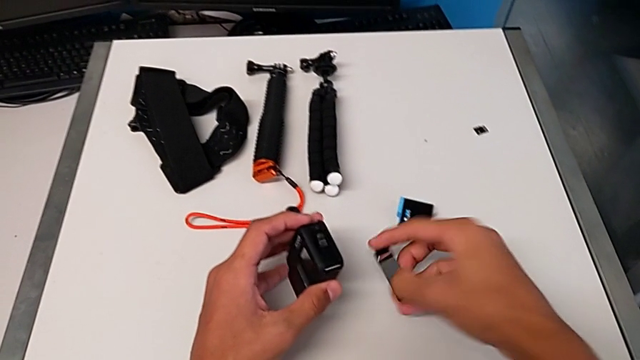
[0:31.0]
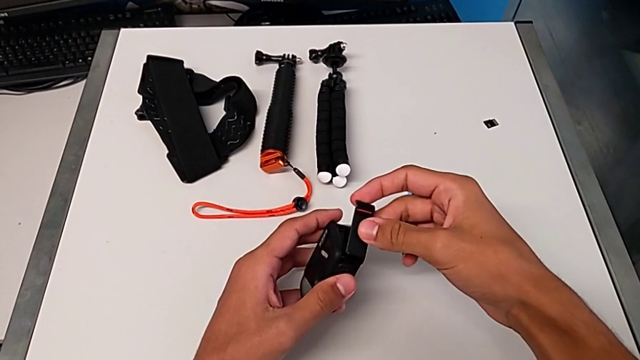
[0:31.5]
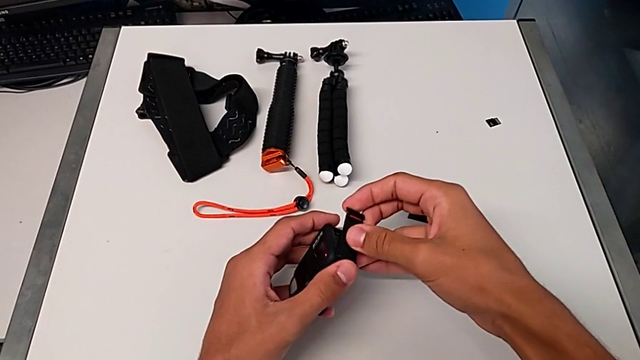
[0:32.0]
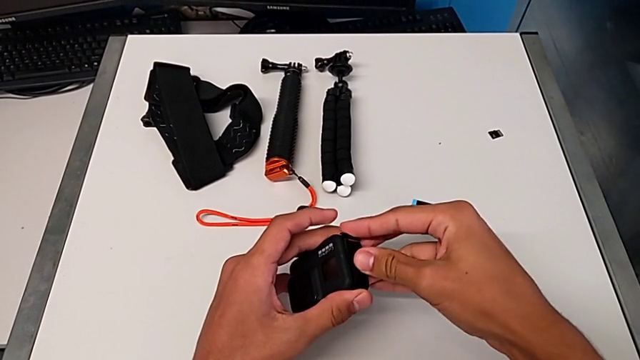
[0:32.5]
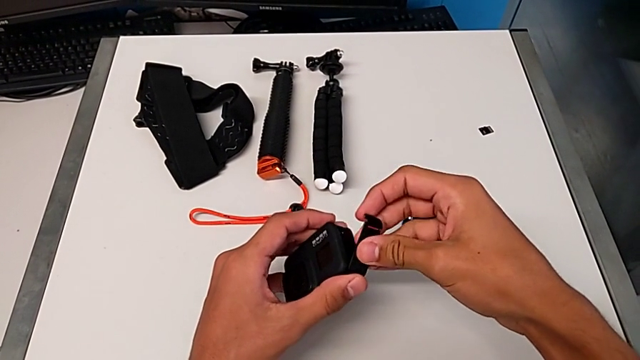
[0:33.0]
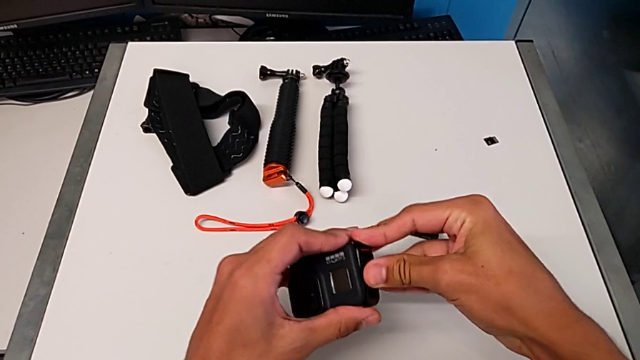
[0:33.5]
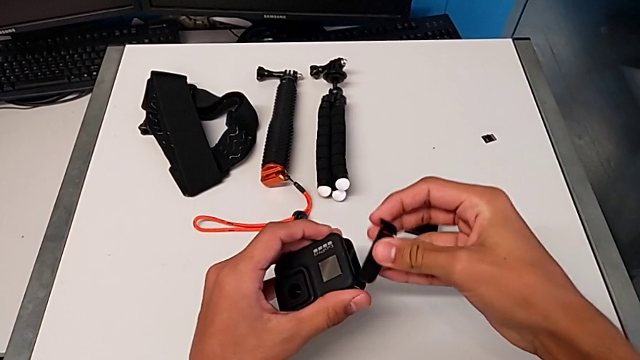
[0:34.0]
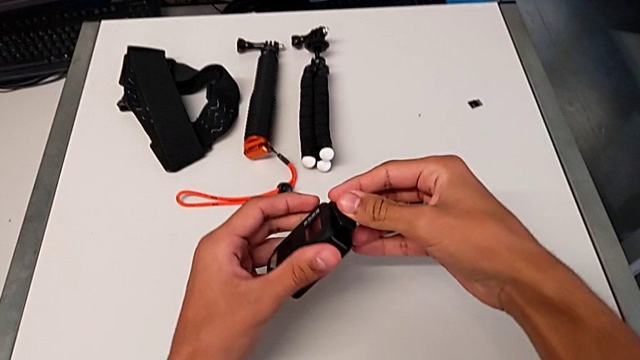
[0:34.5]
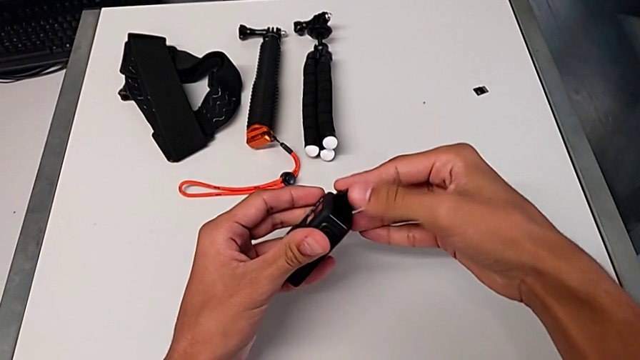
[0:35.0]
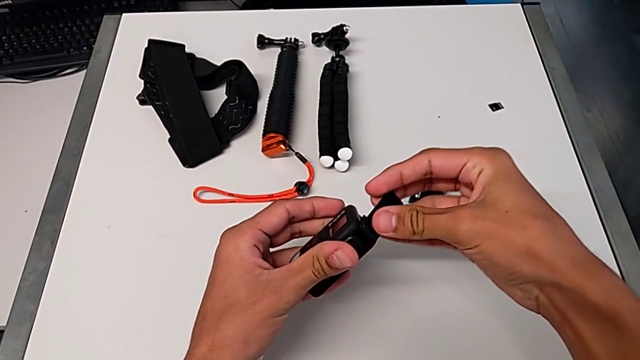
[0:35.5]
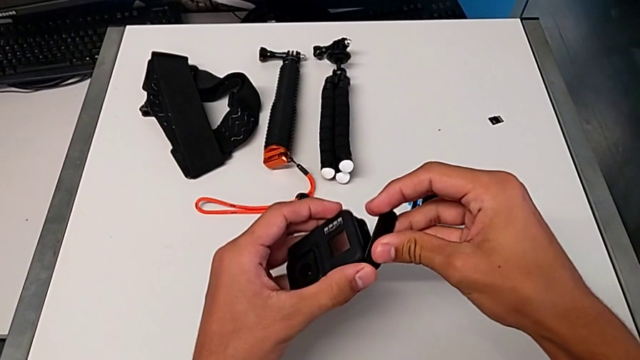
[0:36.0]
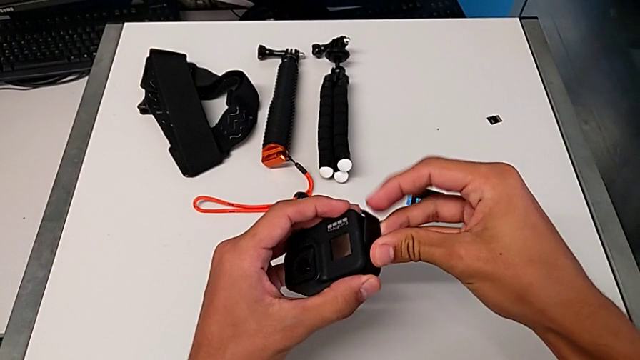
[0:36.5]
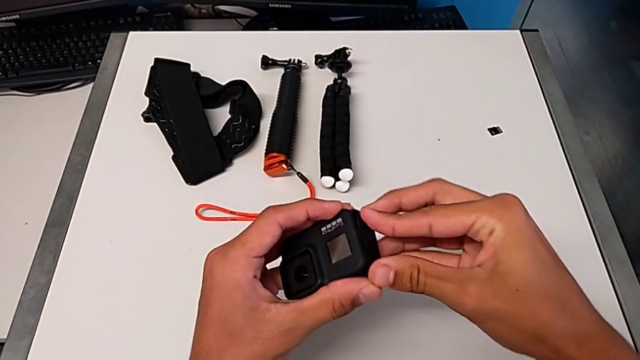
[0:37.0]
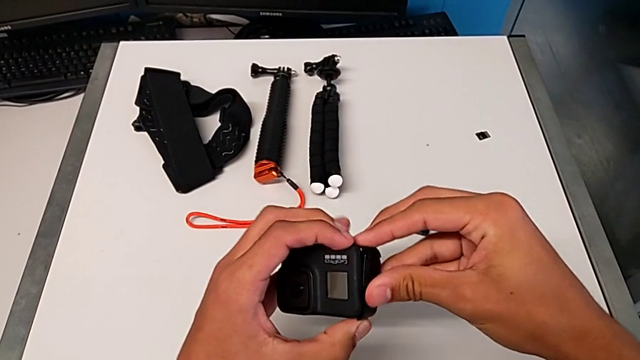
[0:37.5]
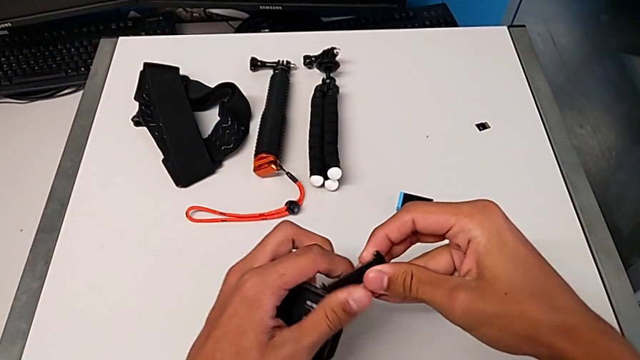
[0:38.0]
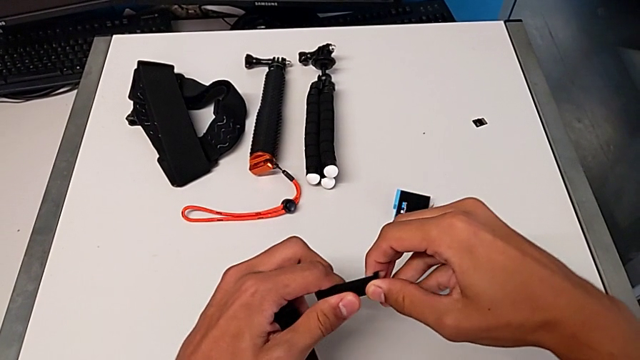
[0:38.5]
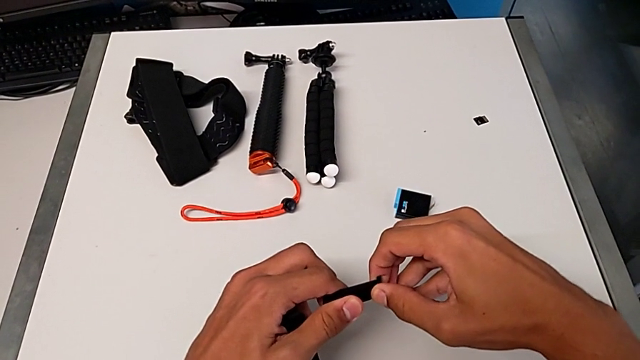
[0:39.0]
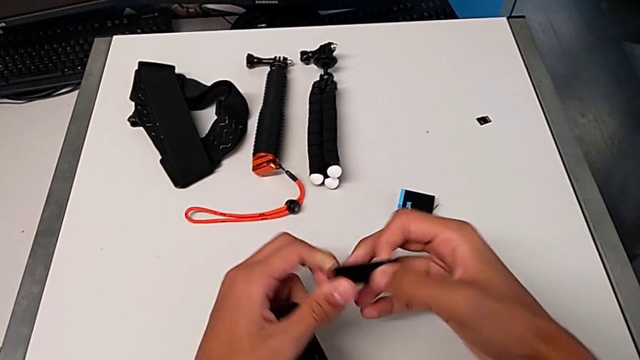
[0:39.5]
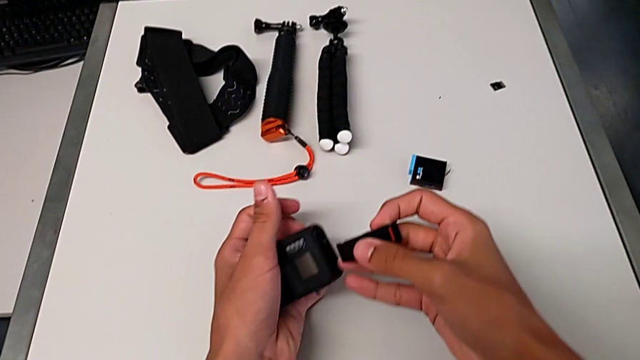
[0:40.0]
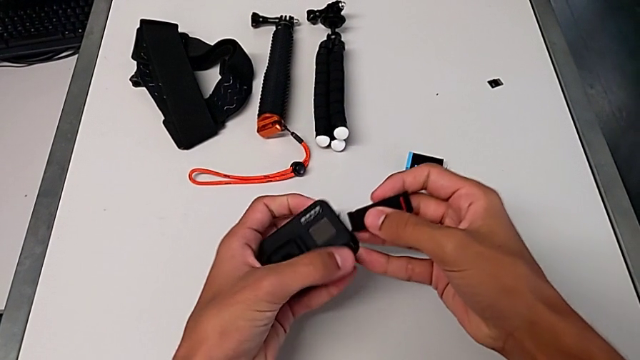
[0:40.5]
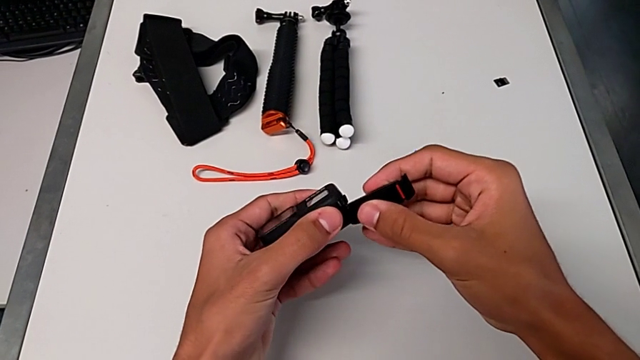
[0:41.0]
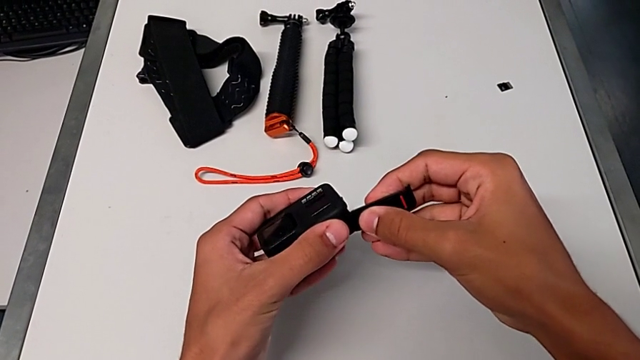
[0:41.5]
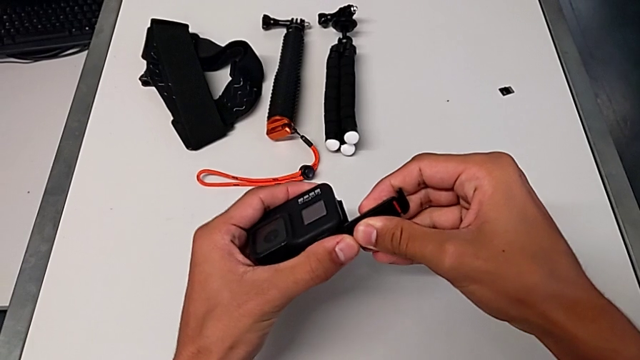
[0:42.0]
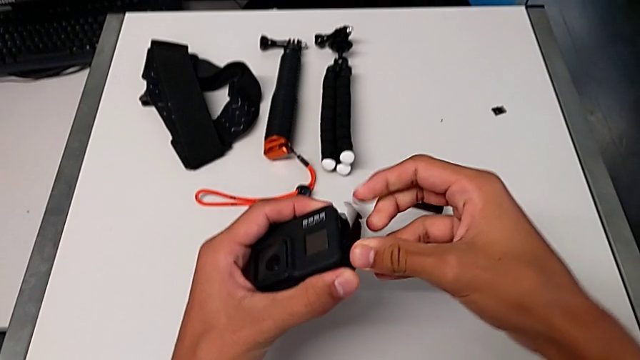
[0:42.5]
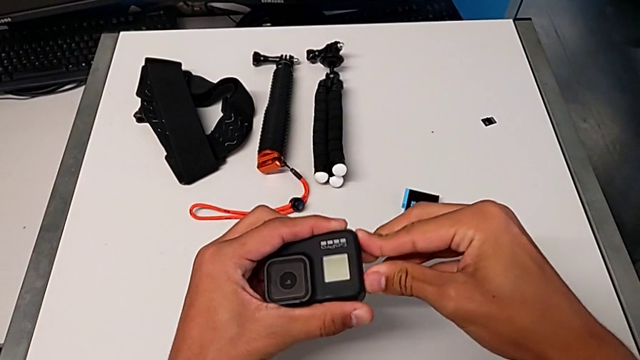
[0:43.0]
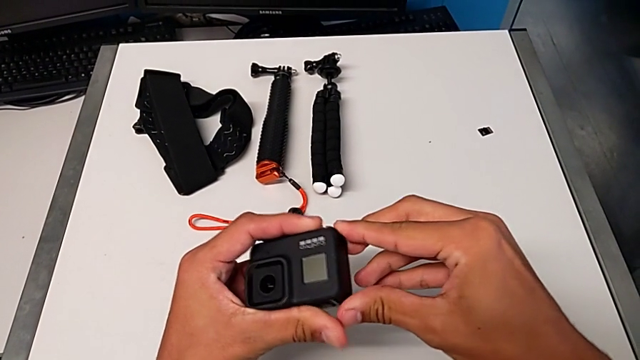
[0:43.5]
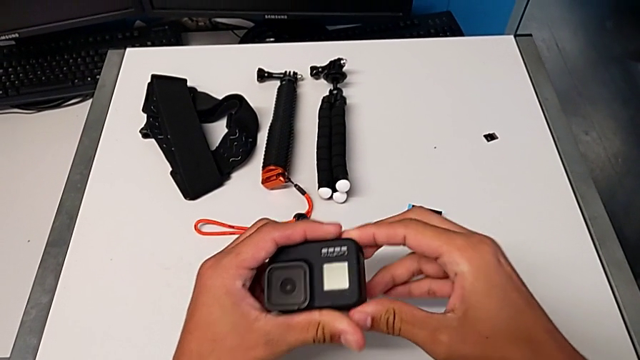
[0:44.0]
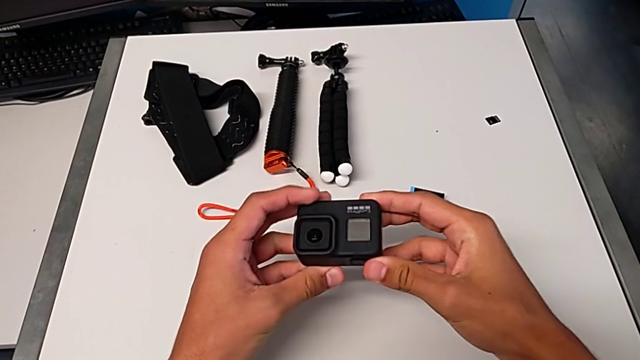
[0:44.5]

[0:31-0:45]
The camera wearer is changing the battery for the GoPro. They place the black battery door, inspect it and close it.

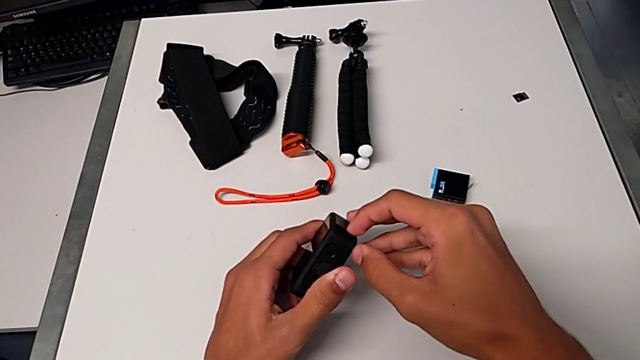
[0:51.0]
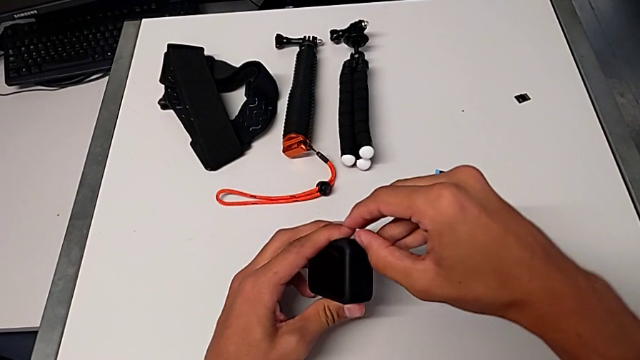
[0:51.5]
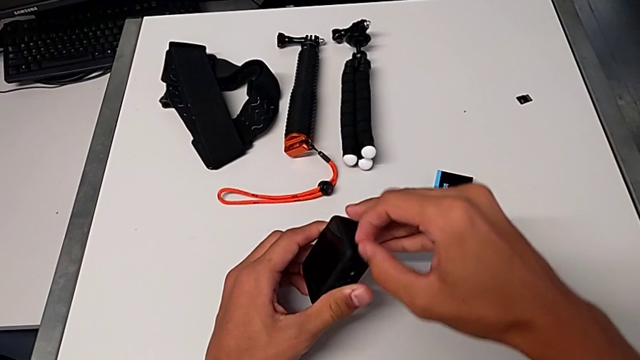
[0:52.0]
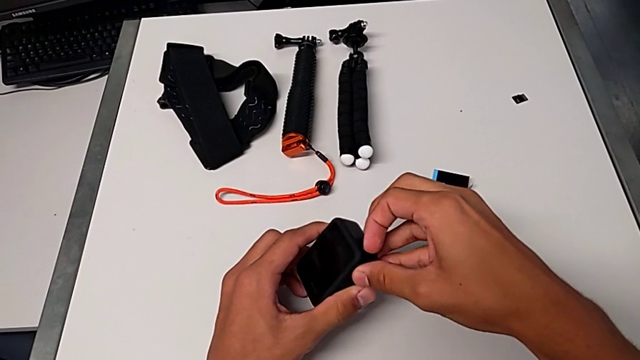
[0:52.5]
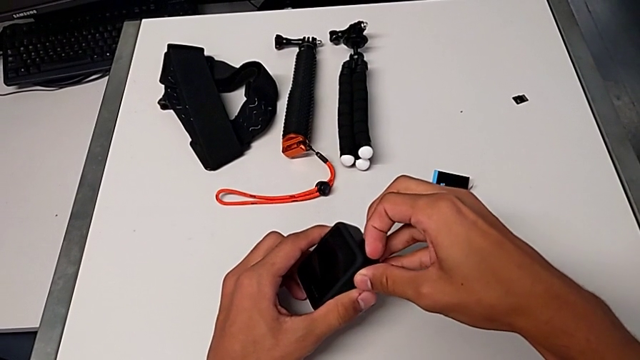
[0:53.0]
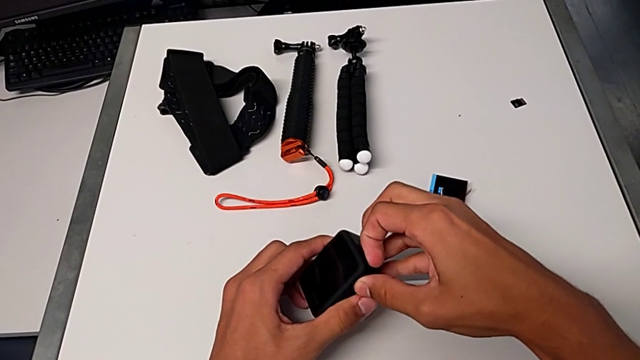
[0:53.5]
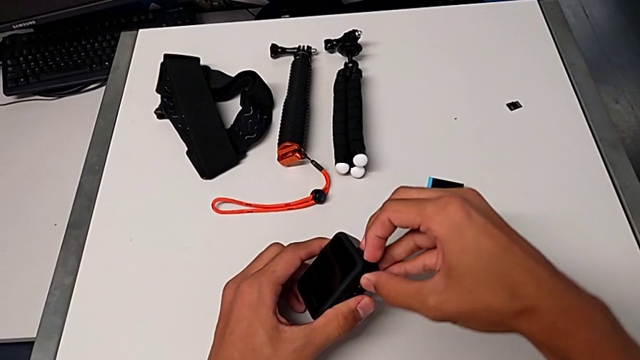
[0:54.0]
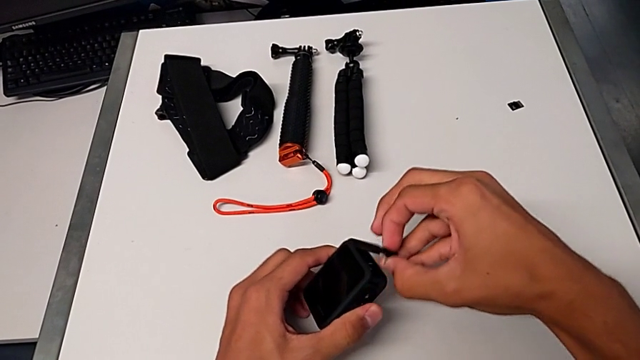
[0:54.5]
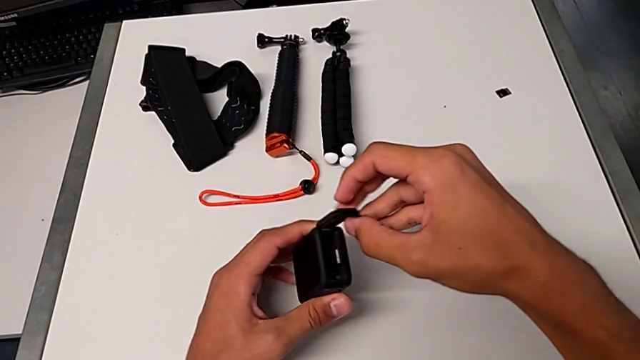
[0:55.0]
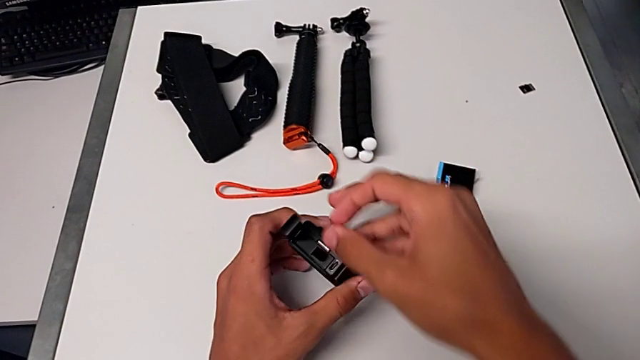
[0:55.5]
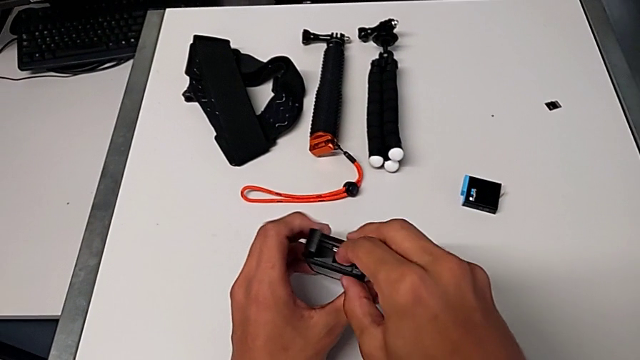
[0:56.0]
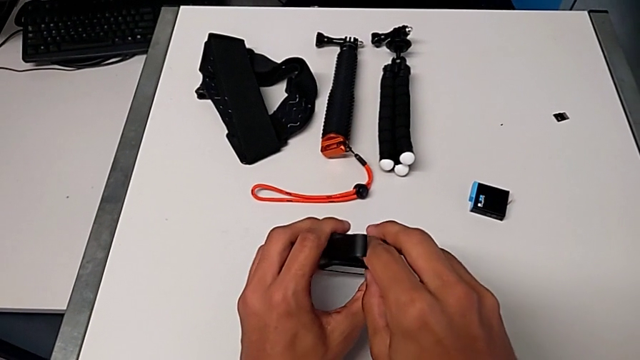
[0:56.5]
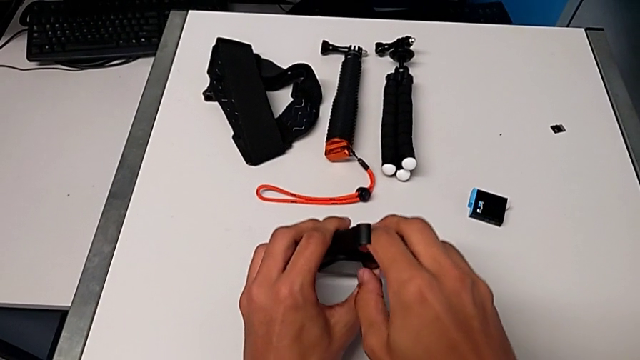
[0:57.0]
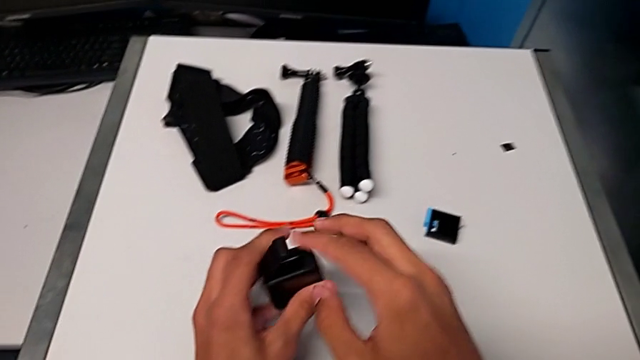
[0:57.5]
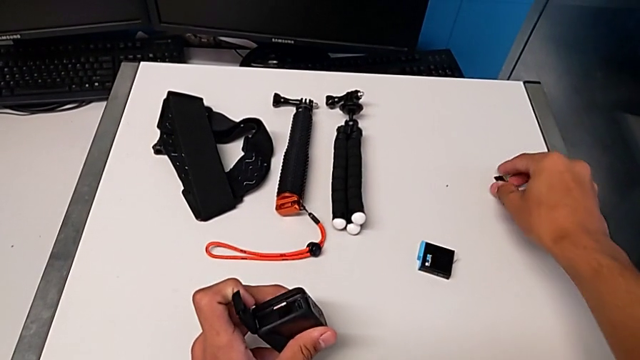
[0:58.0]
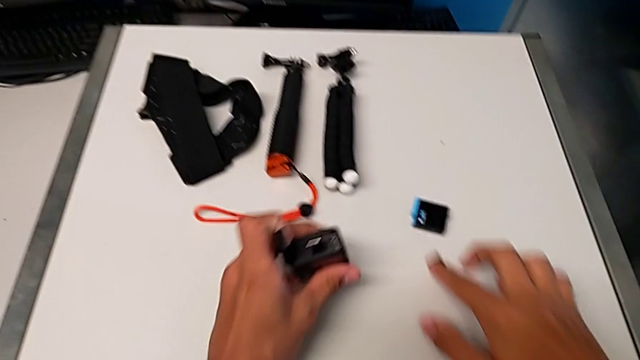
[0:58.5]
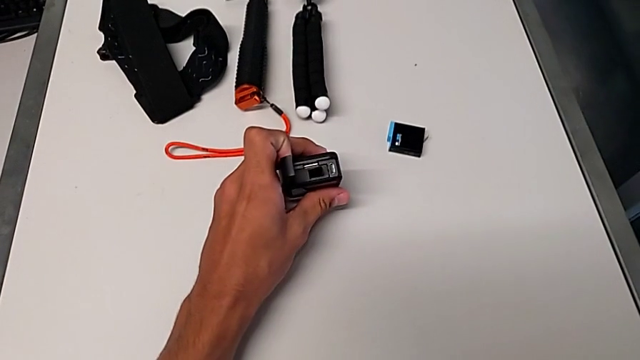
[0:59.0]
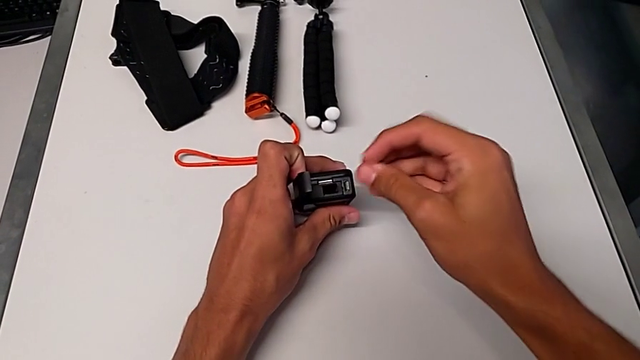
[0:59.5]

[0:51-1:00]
The camera wearer is pulling out the camera's SD card. They open the black battery door and grab the little SD card.
